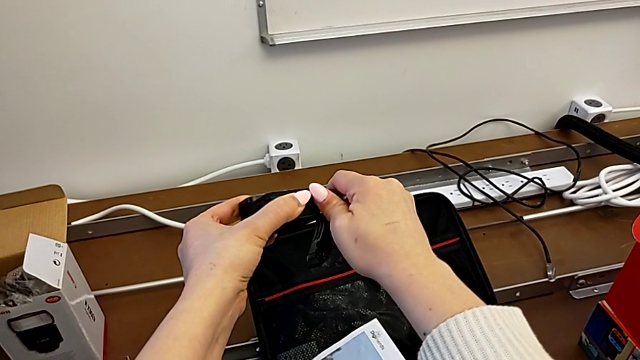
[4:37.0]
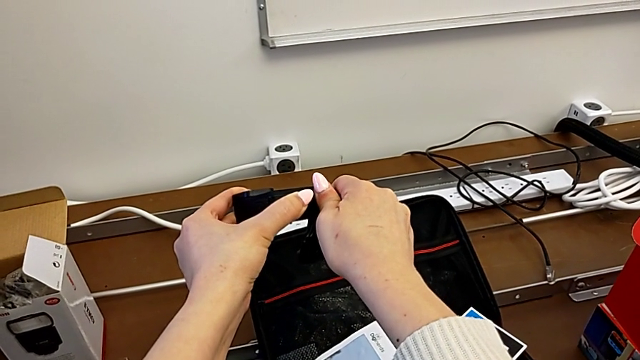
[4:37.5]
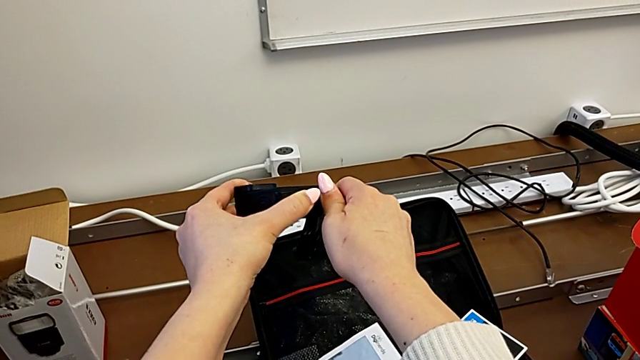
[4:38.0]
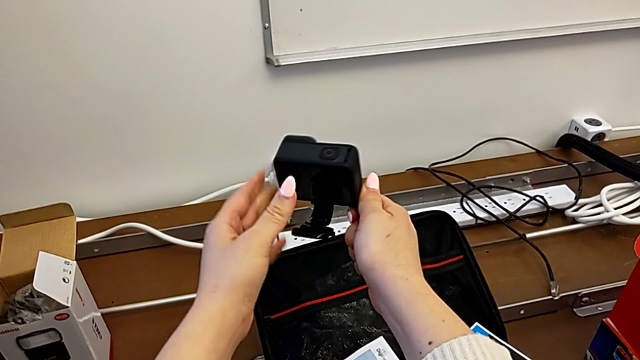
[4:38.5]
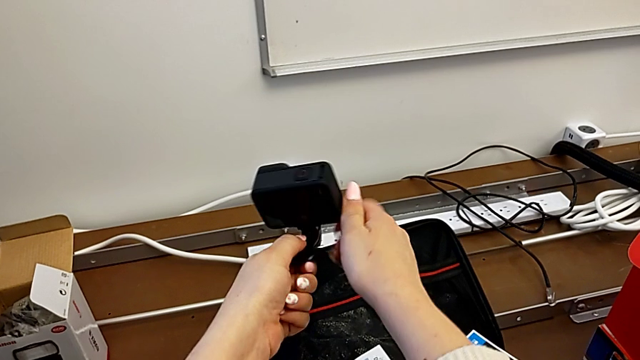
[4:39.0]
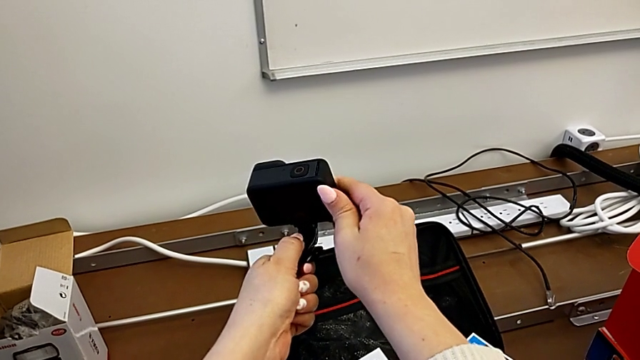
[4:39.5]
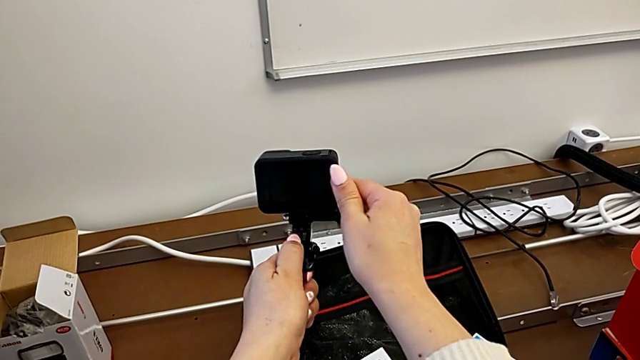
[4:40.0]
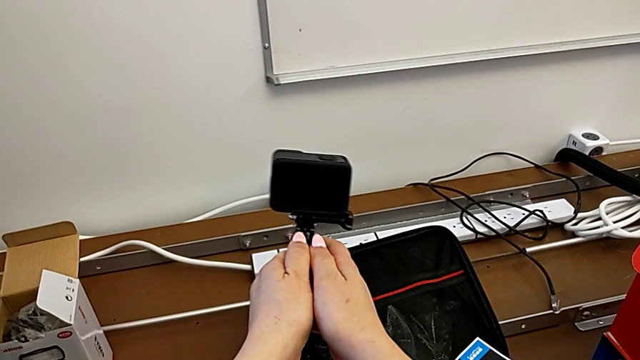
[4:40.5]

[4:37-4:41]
The camera wearer is attaching the GoPro mount. They screw the screw and align the GoPro.

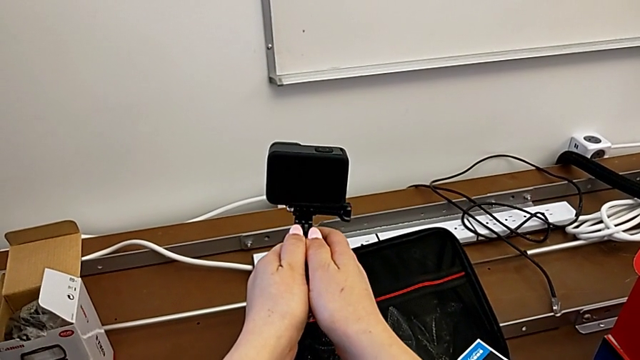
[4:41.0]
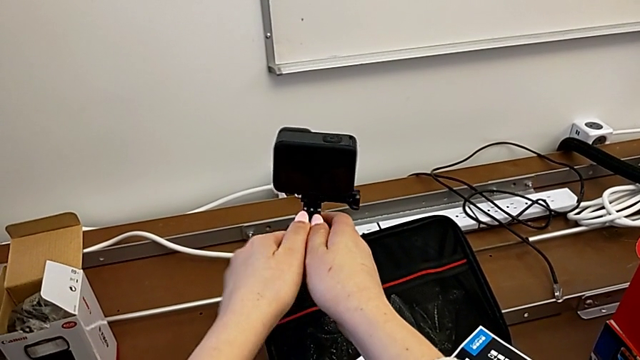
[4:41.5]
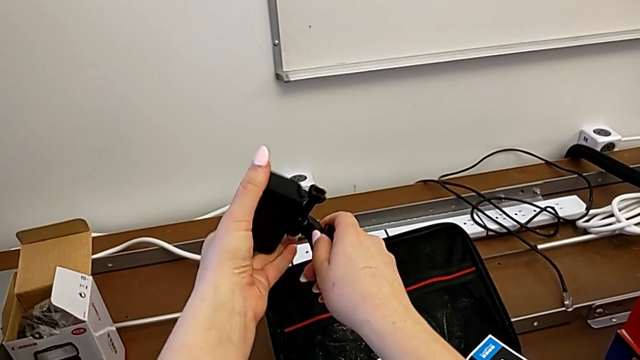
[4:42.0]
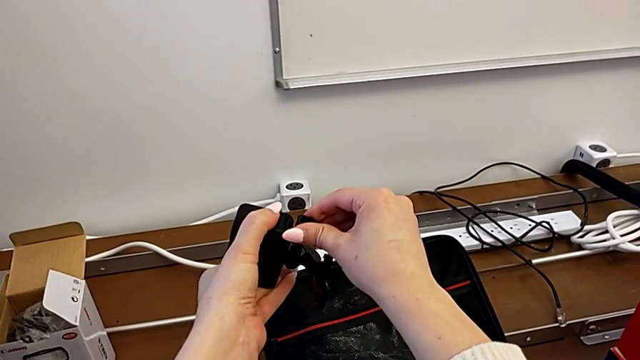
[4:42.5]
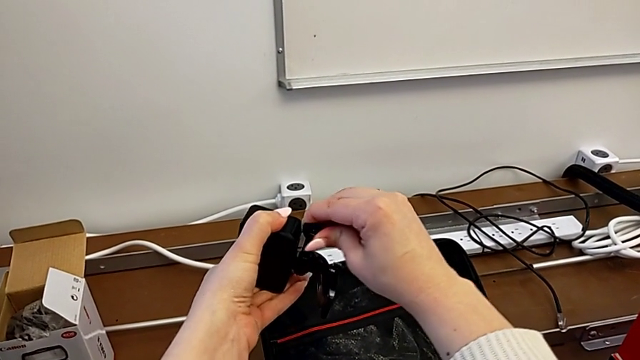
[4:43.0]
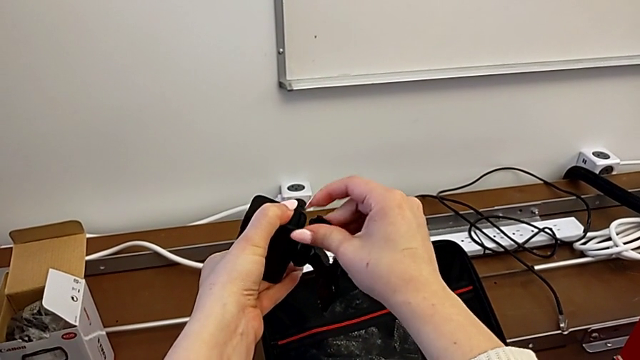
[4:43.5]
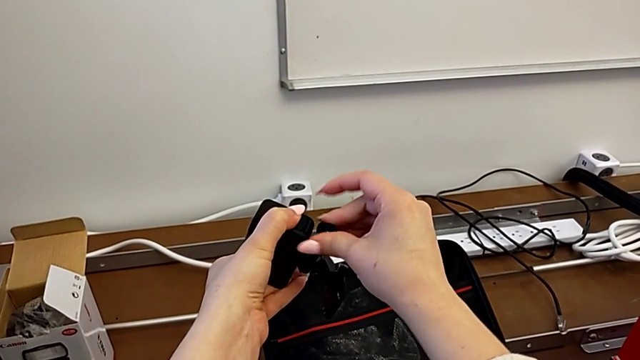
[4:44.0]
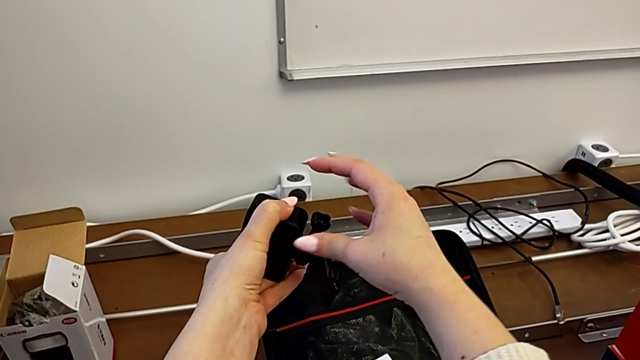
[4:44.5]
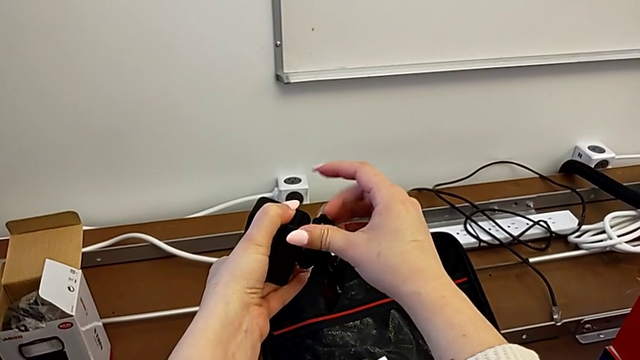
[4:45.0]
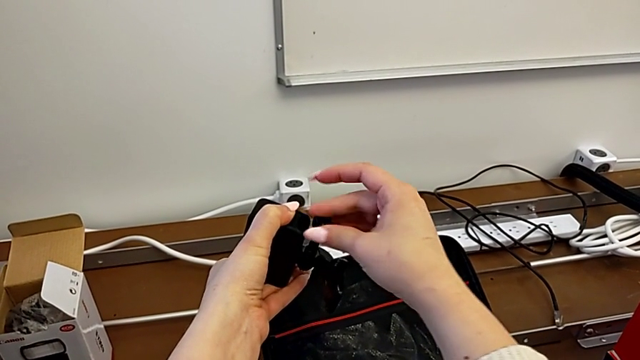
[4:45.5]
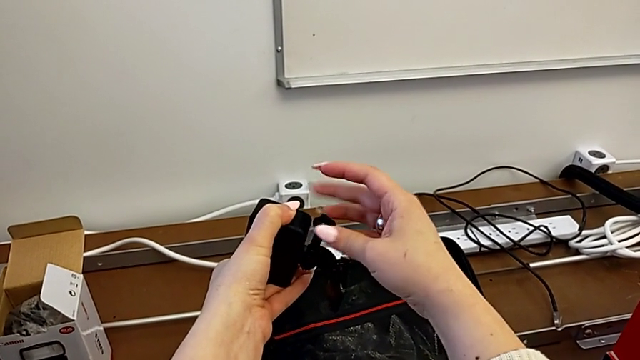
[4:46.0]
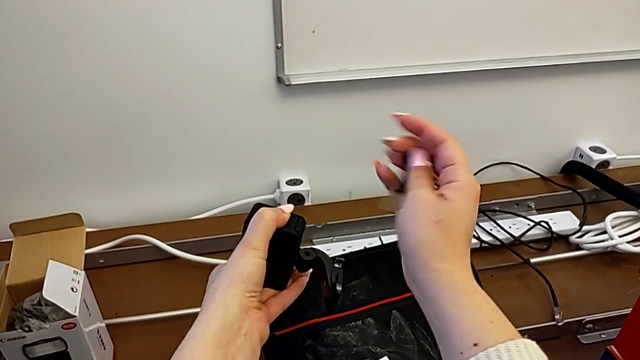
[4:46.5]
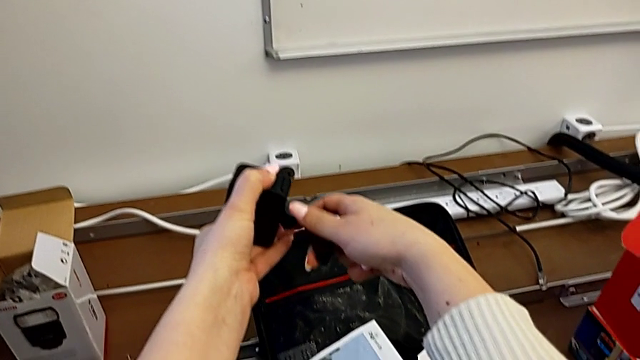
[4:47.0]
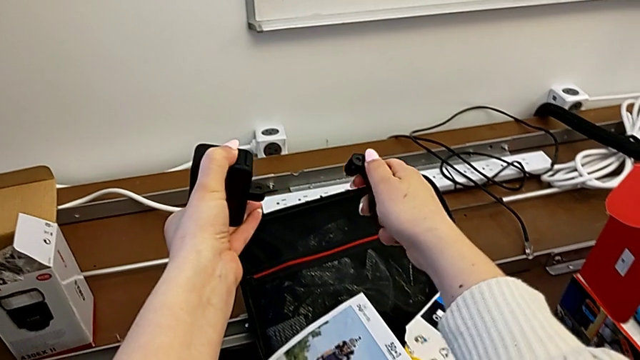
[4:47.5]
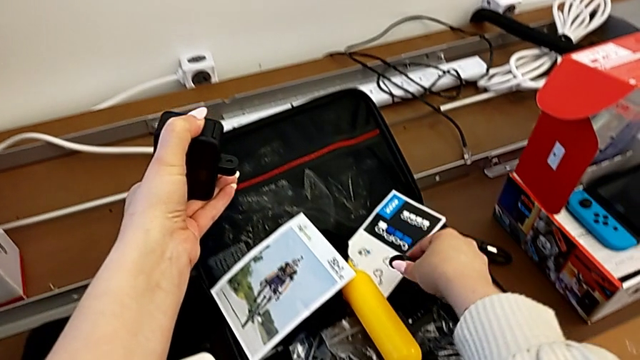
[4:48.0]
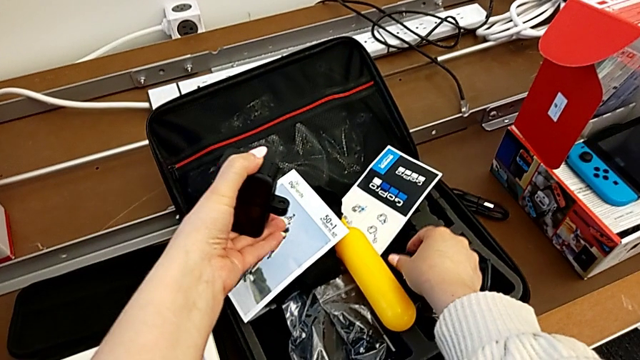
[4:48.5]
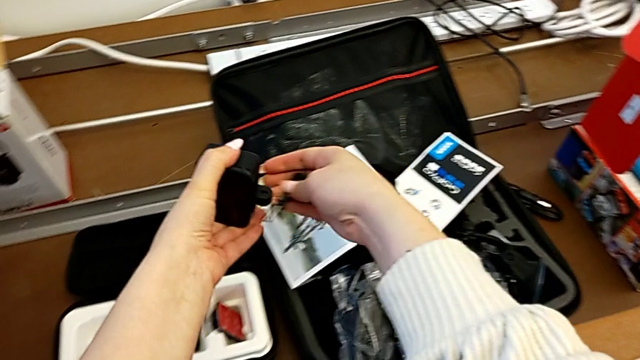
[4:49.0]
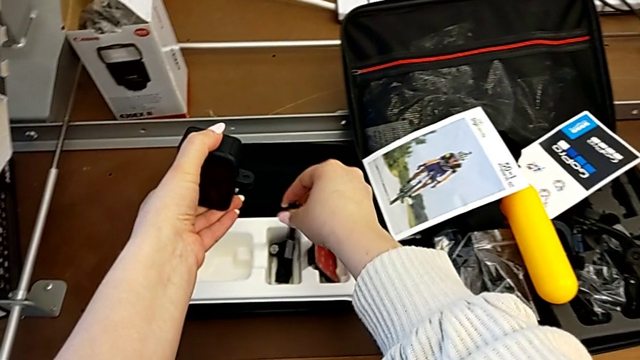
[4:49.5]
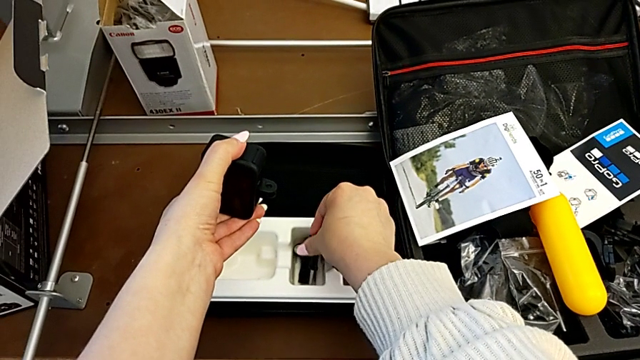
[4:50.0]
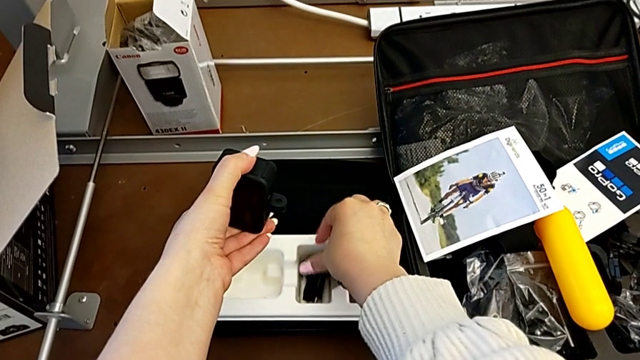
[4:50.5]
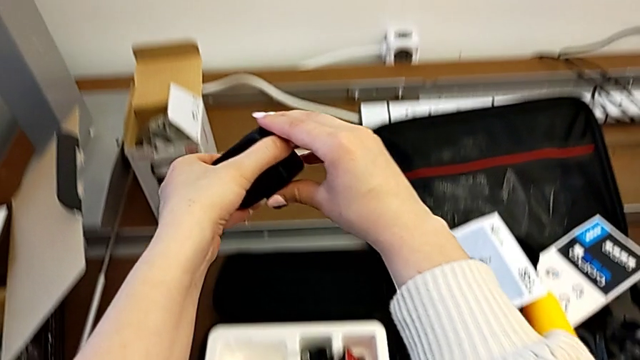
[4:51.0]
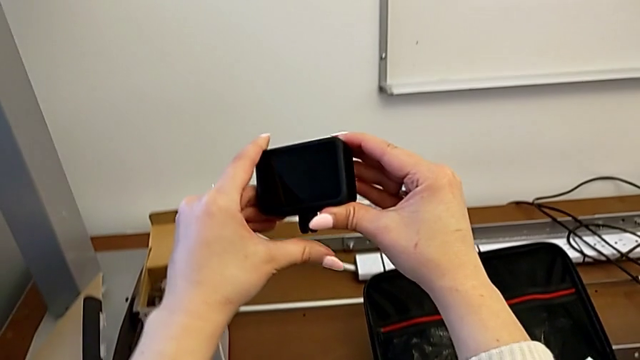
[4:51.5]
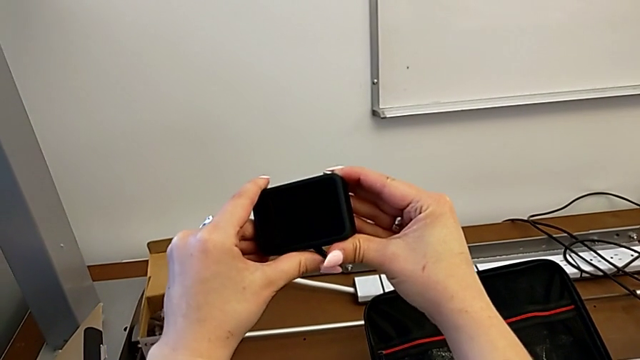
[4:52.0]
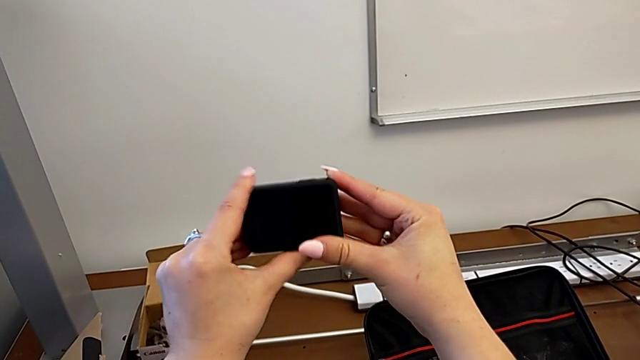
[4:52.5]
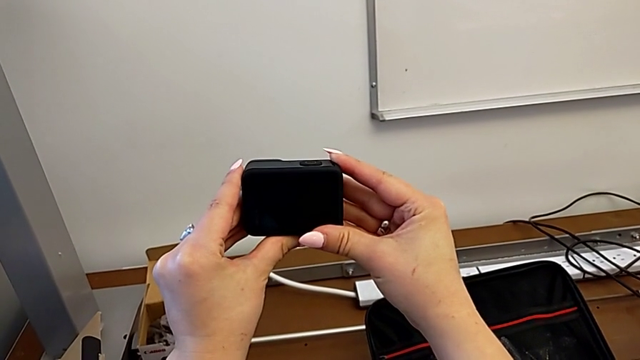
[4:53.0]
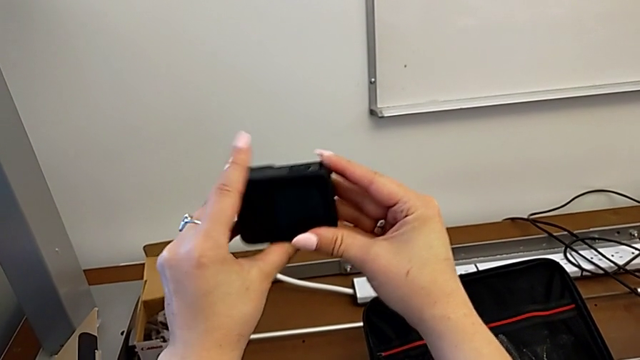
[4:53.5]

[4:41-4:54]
The camera wearer disassembles the mount. They rotate the GoPro, grab the screw, unscrew it, withdraw it, withdraw the mounting peg, place it, place the screw and close the mounting peg.
